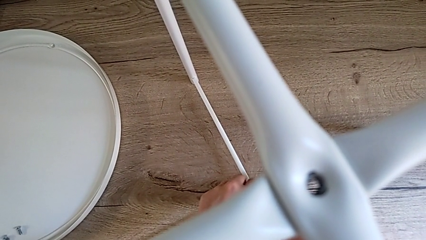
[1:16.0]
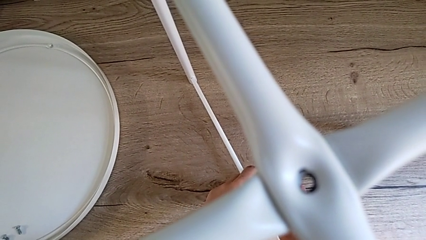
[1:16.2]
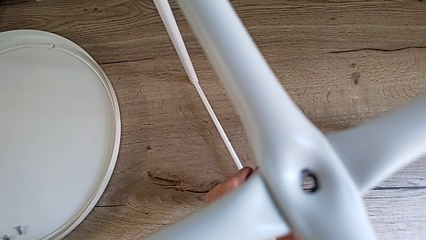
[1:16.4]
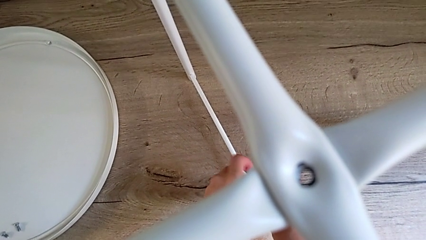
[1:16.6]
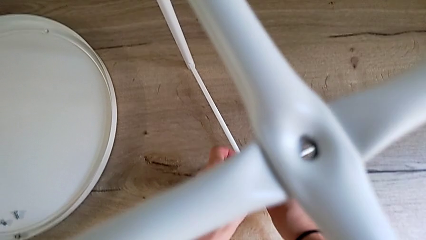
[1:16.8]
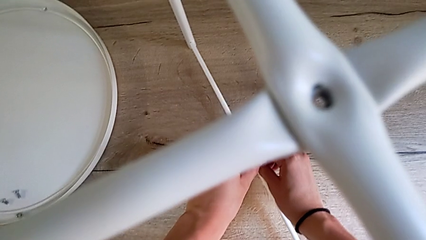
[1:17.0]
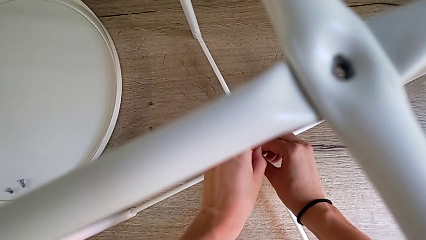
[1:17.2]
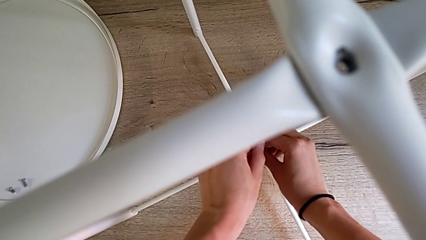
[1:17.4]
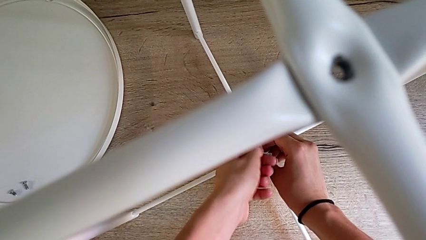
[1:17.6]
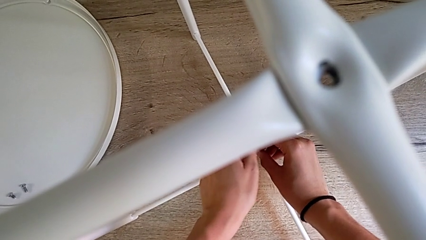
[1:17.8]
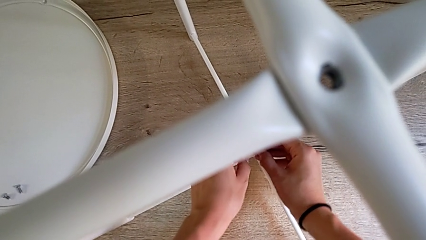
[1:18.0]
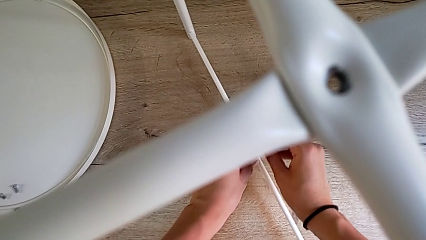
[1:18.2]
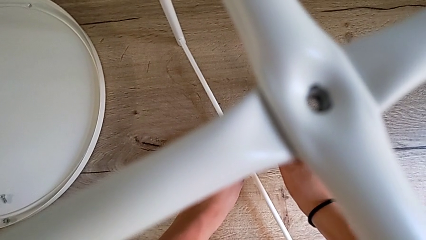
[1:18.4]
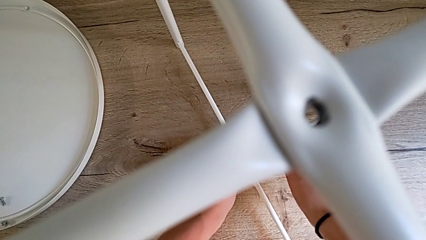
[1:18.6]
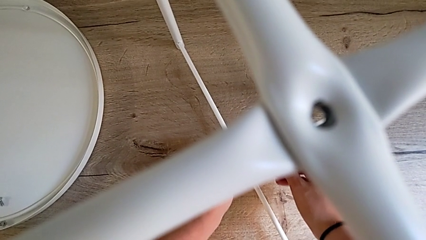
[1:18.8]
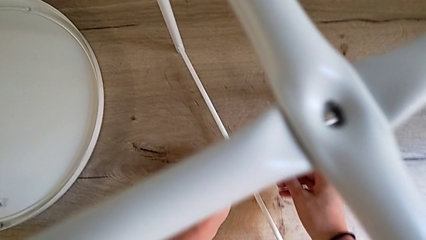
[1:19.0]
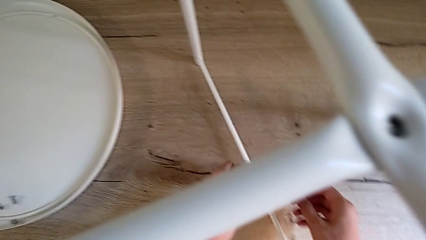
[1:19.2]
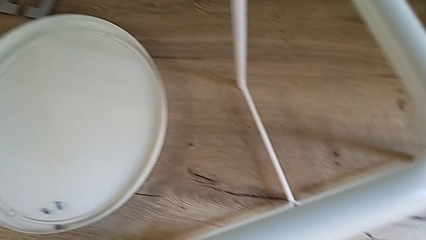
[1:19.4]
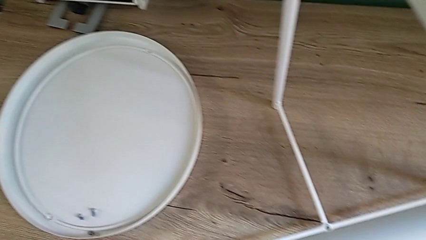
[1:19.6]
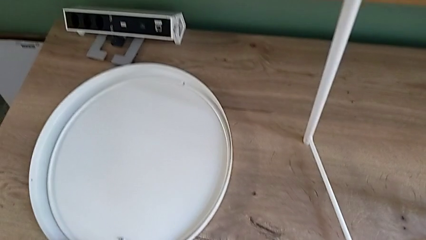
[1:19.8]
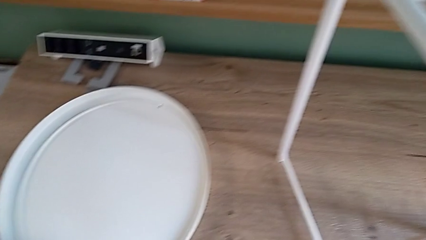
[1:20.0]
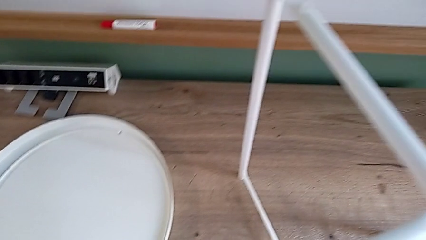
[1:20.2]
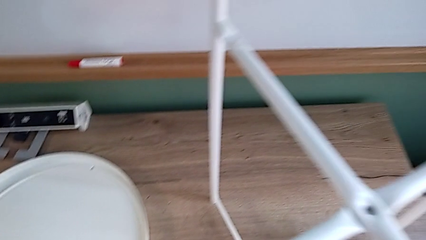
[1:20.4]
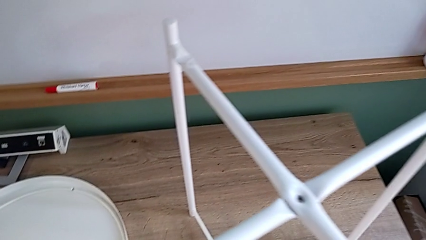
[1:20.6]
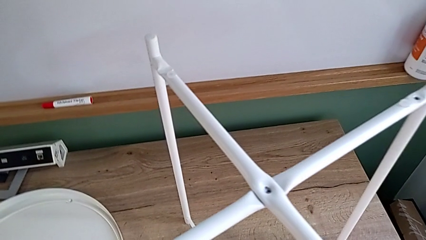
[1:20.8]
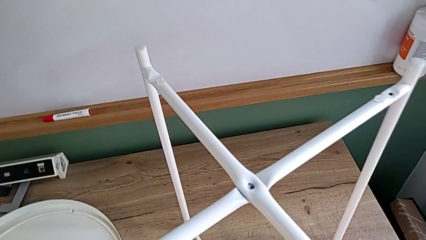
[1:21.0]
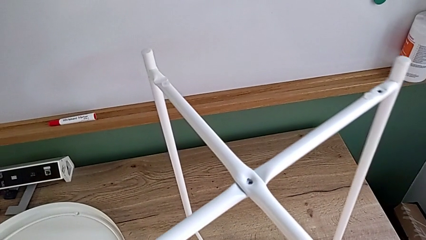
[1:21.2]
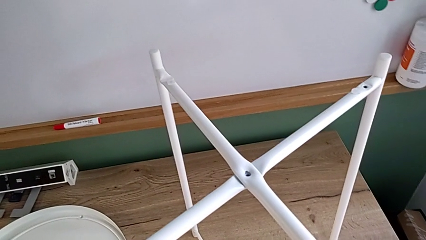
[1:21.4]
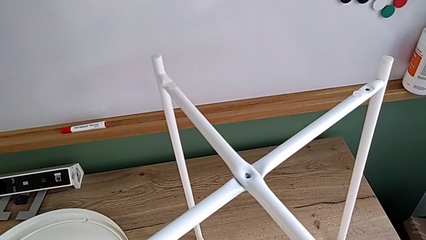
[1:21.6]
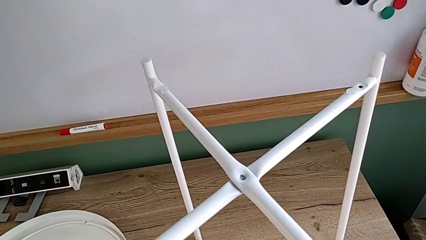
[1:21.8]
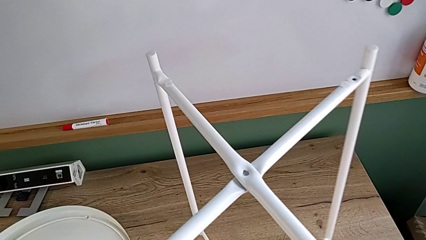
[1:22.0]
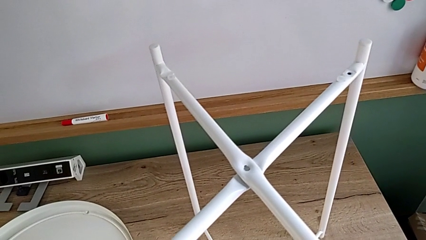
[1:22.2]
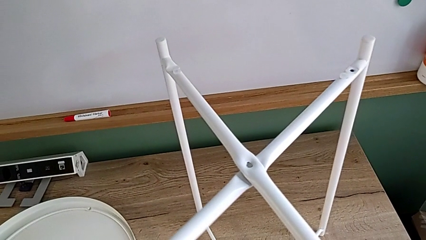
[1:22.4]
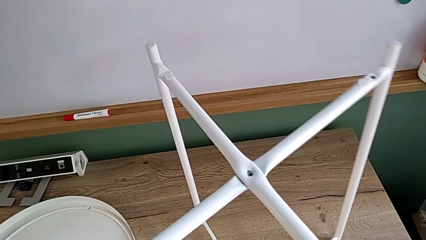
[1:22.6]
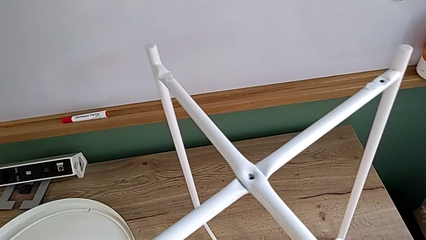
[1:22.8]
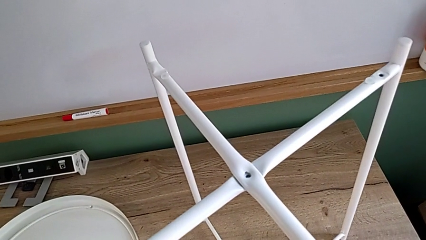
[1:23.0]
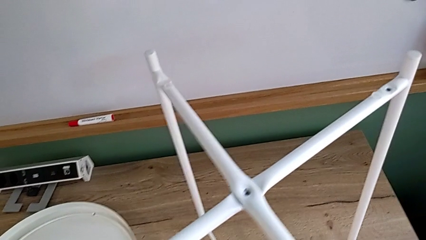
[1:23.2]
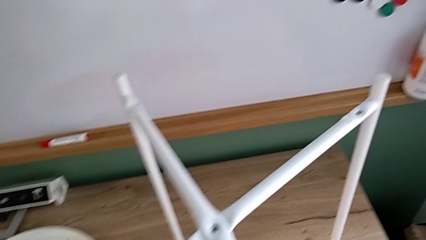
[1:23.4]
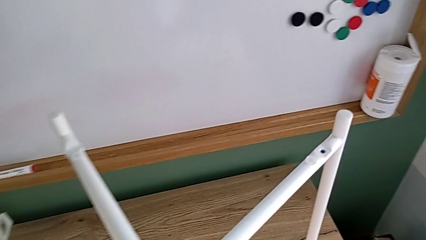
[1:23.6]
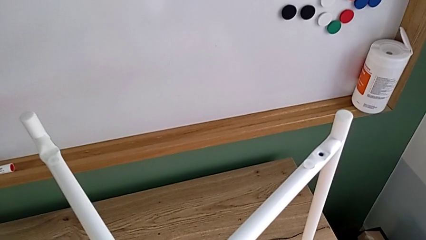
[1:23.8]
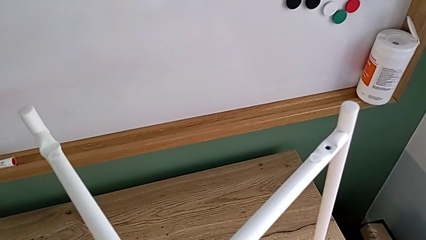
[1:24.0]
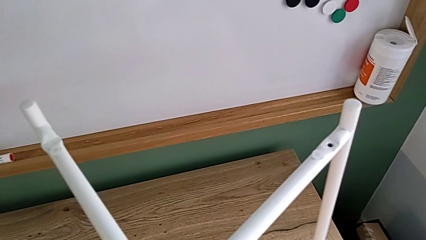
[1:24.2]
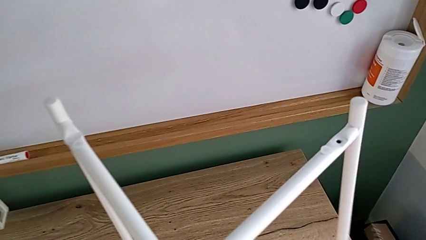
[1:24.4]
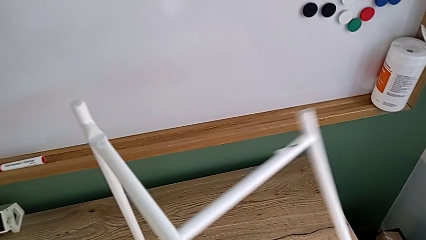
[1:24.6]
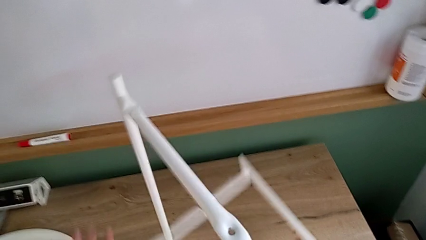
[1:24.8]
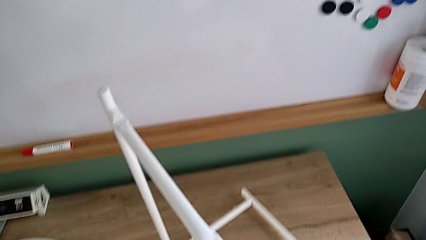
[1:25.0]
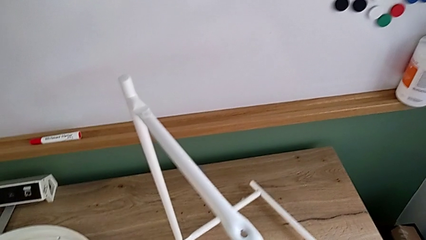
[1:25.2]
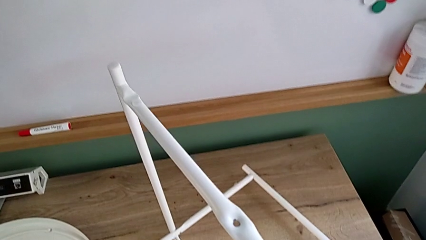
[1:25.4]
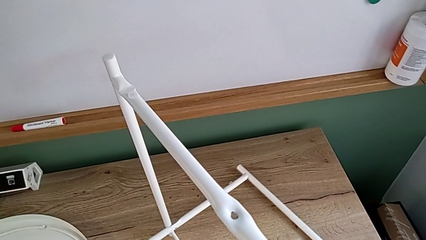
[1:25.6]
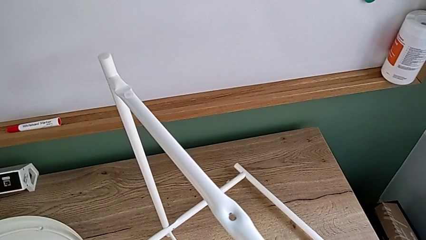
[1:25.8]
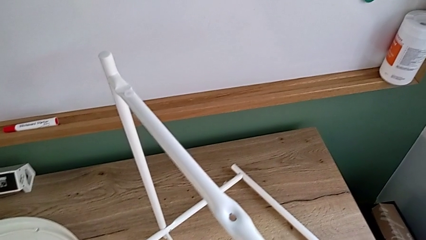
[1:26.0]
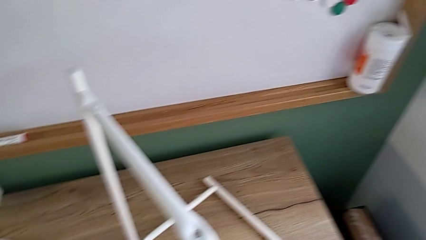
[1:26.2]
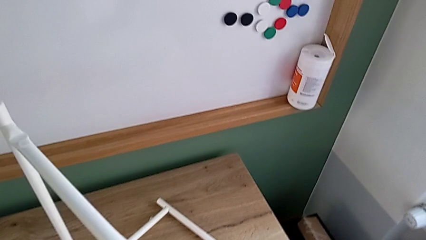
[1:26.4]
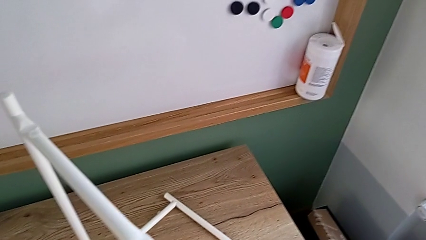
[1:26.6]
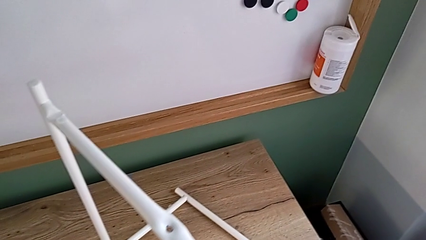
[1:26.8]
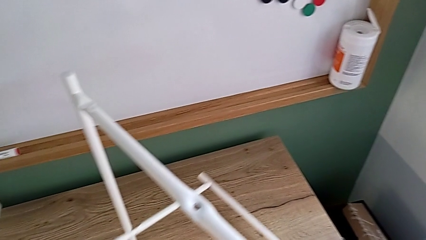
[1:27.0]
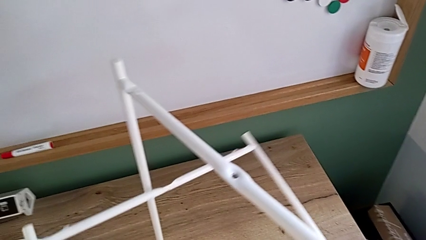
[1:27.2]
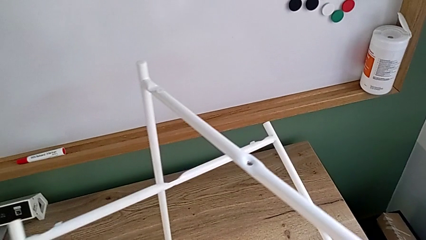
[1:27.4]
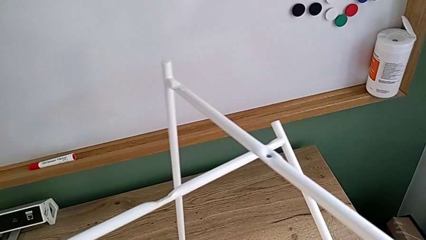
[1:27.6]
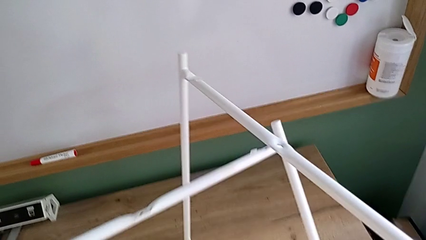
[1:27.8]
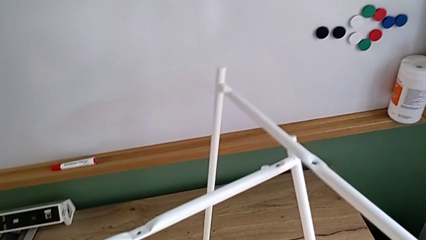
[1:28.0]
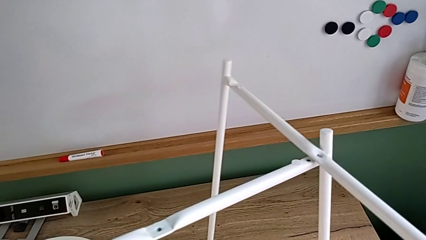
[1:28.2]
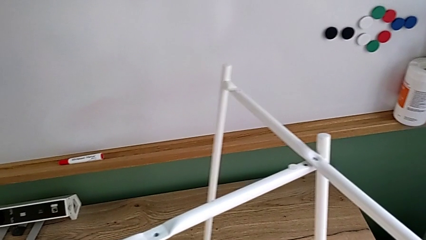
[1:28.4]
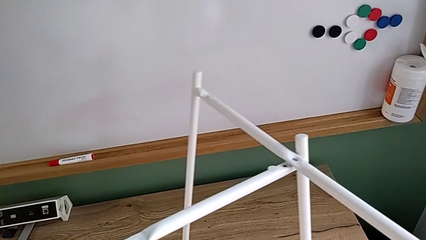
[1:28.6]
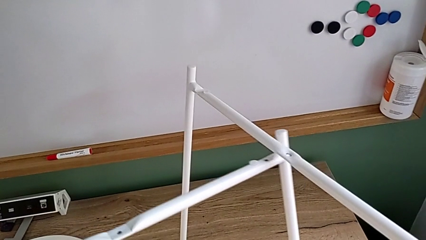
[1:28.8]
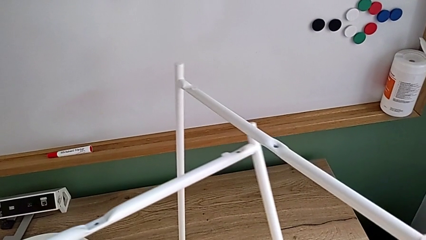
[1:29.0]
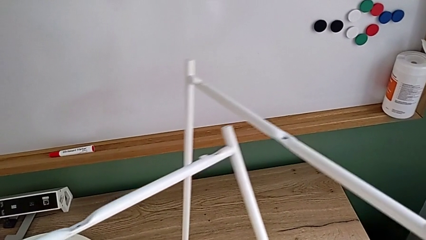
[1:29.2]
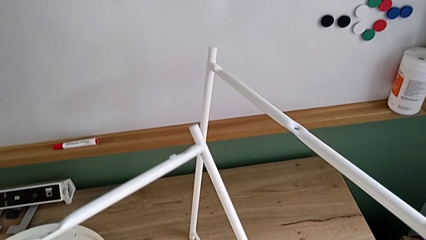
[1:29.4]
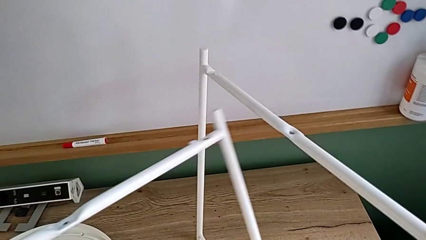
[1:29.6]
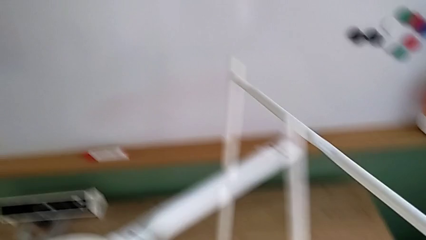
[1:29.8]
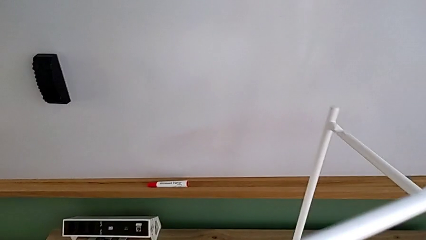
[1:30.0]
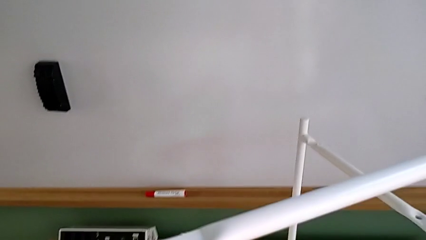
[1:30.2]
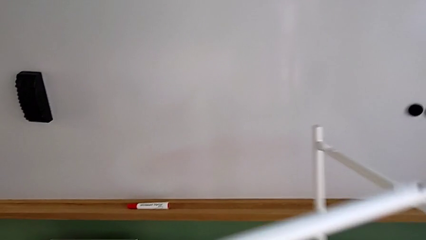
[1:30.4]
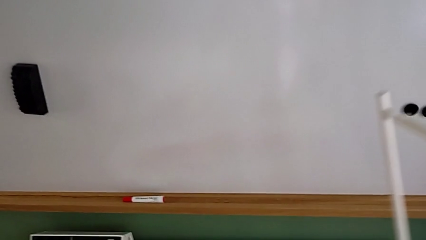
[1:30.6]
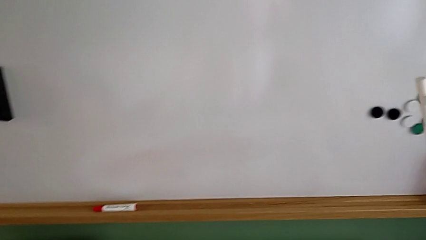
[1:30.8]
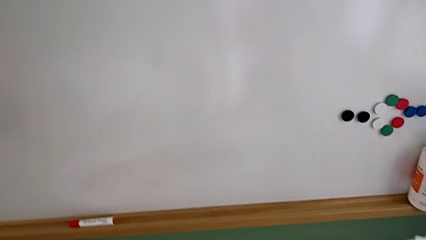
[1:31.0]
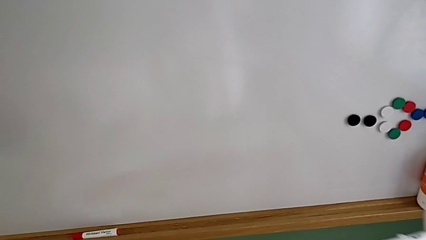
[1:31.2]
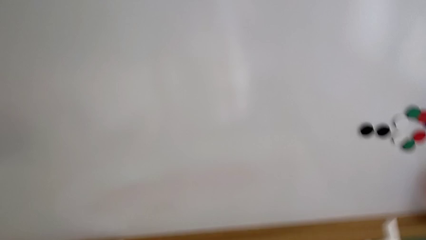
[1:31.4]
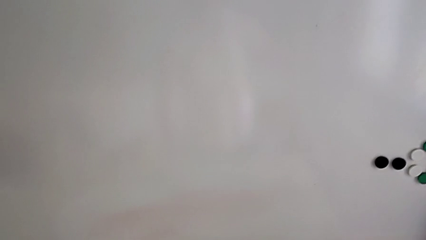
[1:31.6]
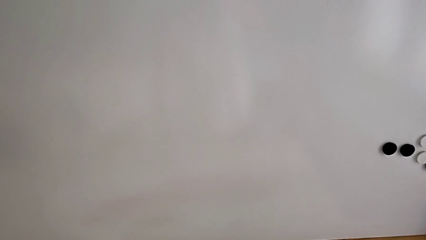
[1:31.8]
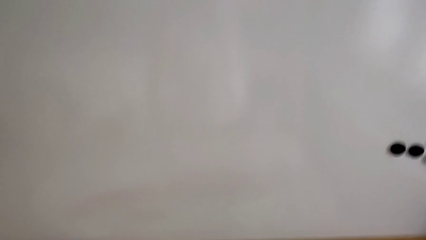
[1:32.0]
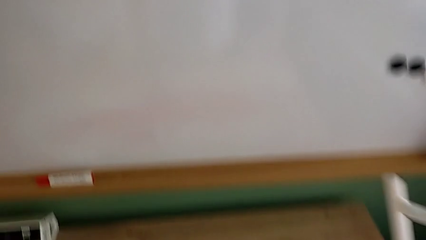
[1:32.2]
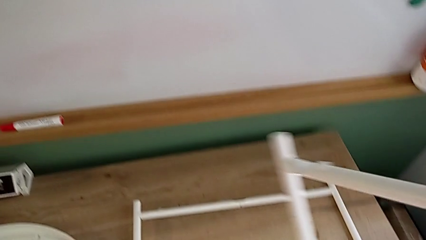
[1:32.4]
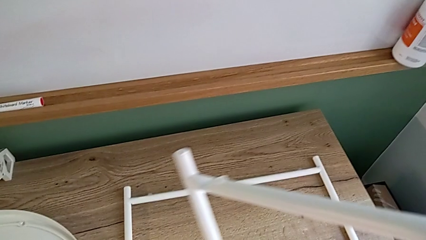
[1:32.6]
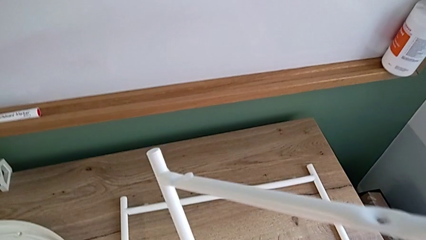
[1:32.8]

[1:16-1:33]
The camera wearer is disassembling the legs of the object. They unscrew the hex socket head, withdraw the Allen wrench with the right hand, disassemble the hex socket head with the left hand and place the hex socket head with the left hand. They grab the leg, slide it, wrongly drop the first leg accidentally, grab the first leg, disassemble the leg and place the first leg.
